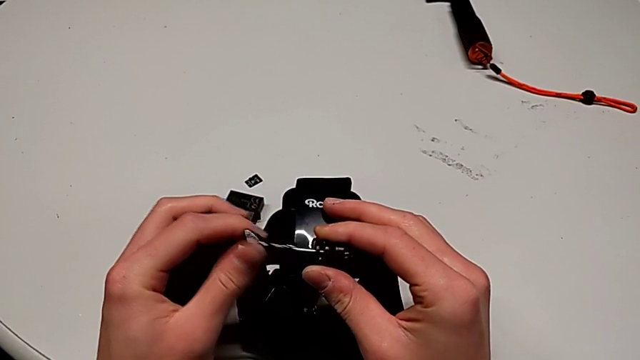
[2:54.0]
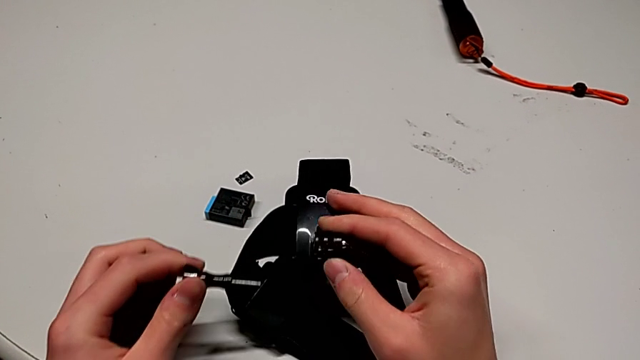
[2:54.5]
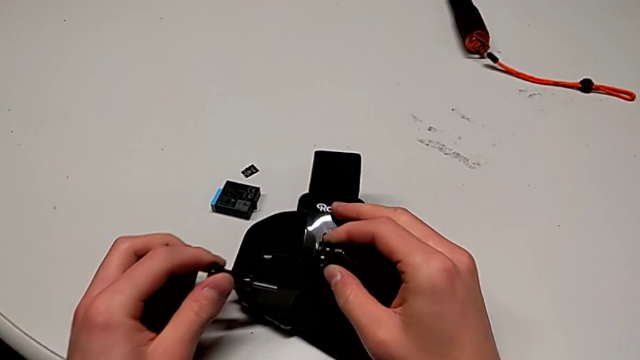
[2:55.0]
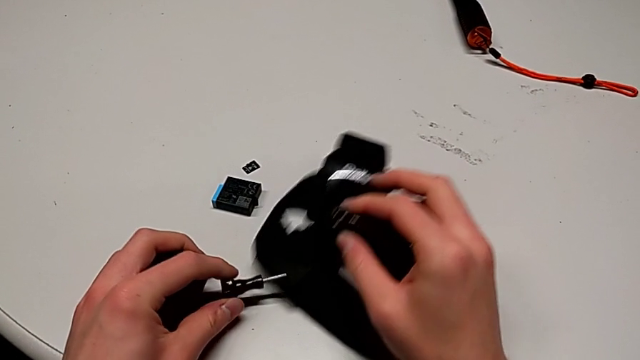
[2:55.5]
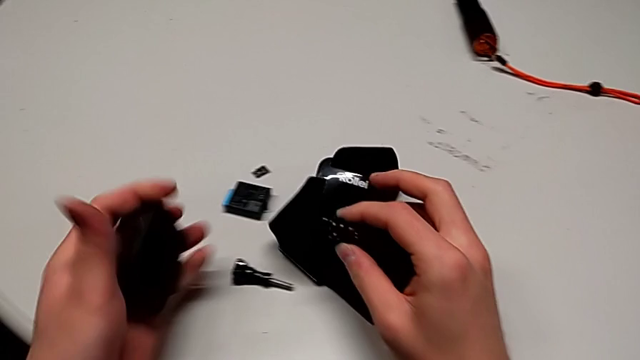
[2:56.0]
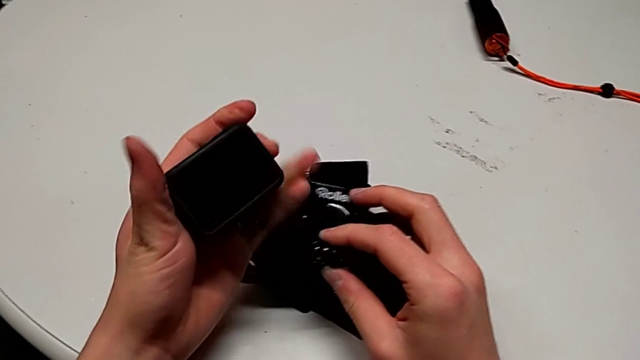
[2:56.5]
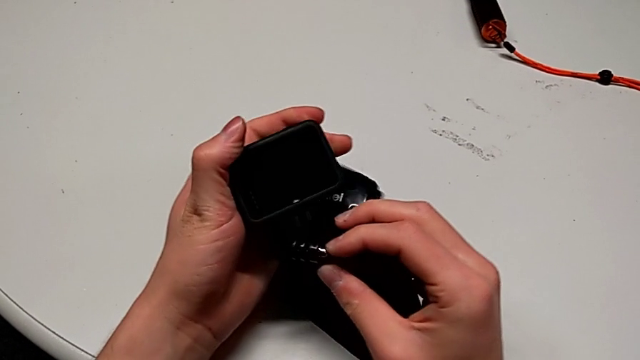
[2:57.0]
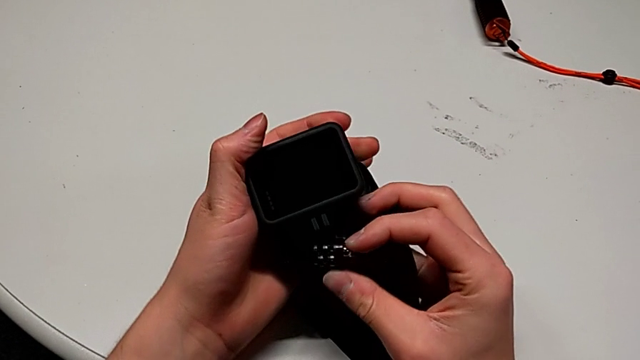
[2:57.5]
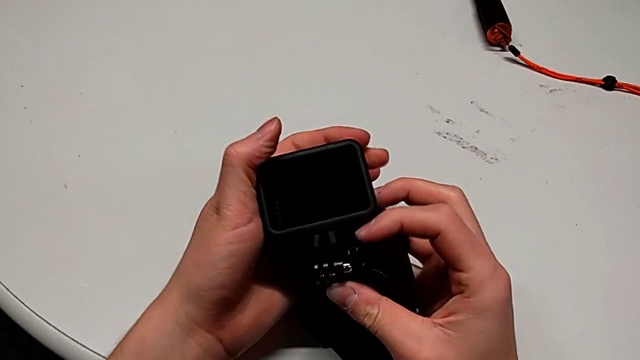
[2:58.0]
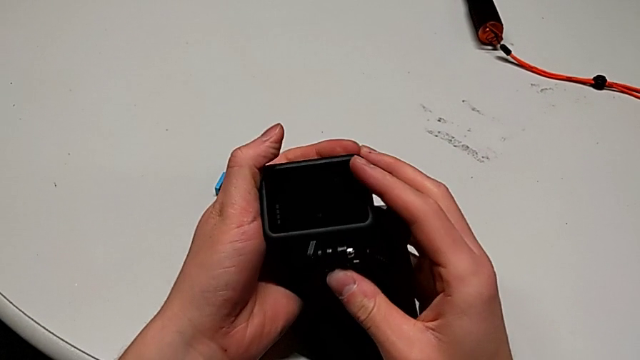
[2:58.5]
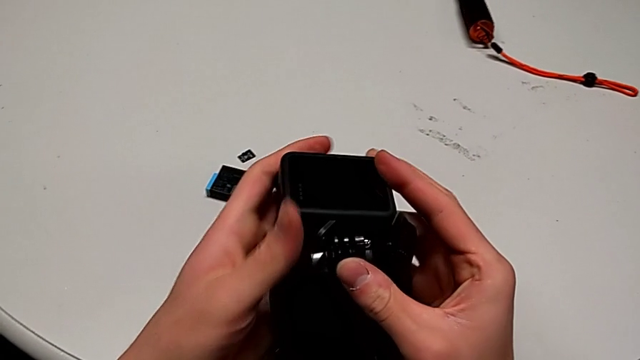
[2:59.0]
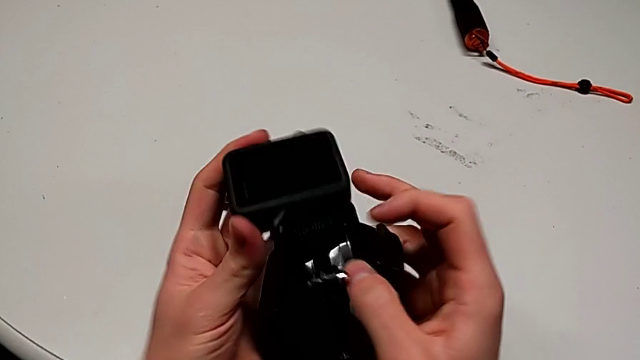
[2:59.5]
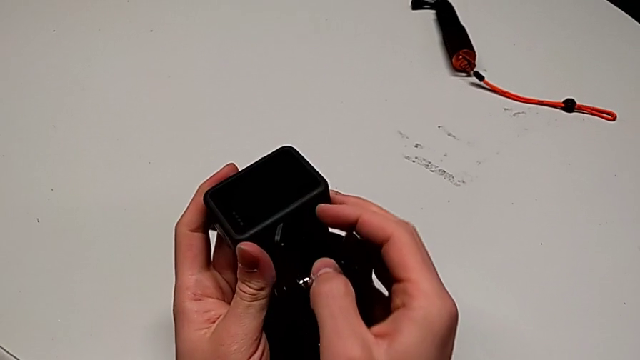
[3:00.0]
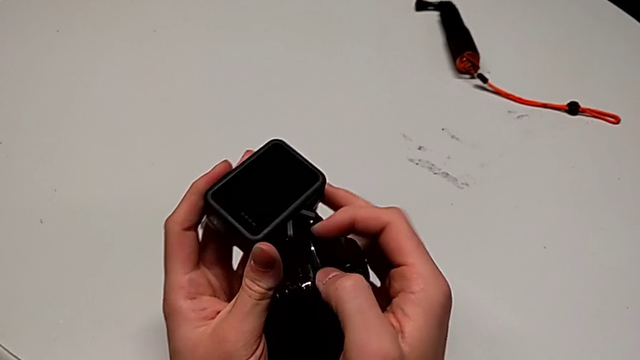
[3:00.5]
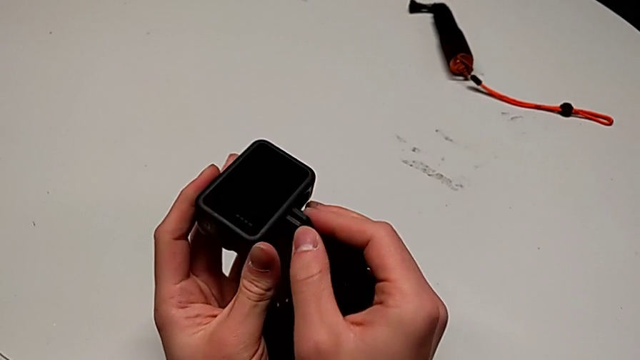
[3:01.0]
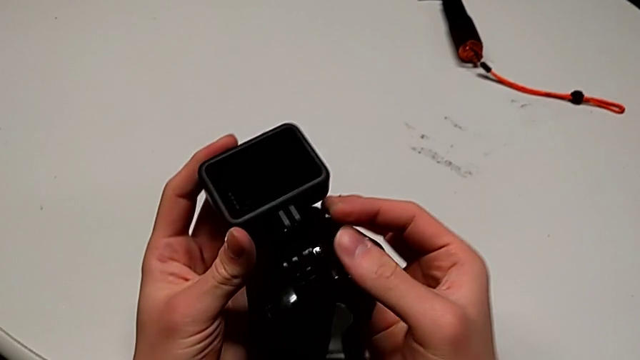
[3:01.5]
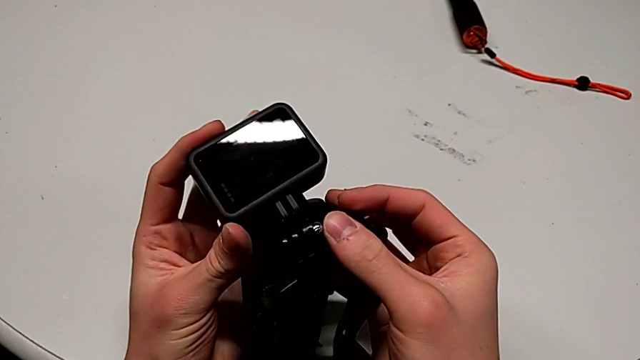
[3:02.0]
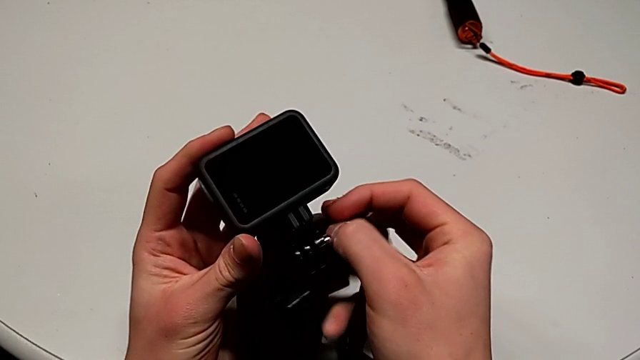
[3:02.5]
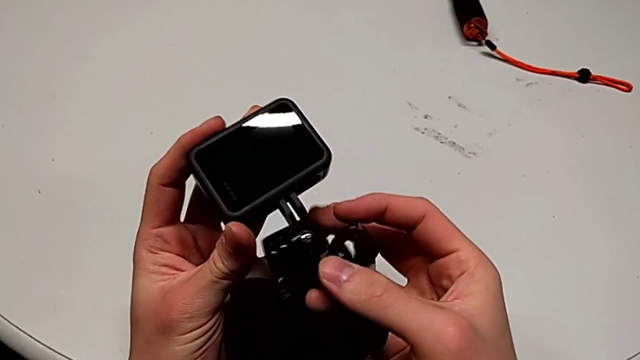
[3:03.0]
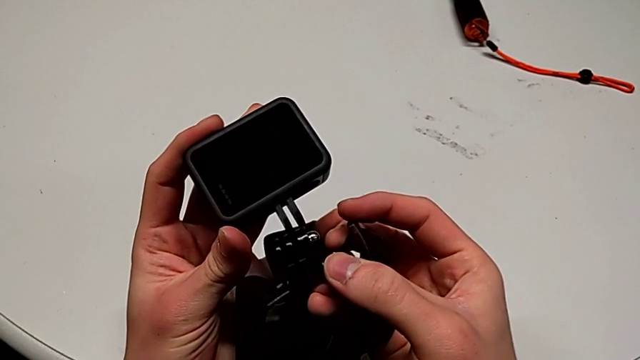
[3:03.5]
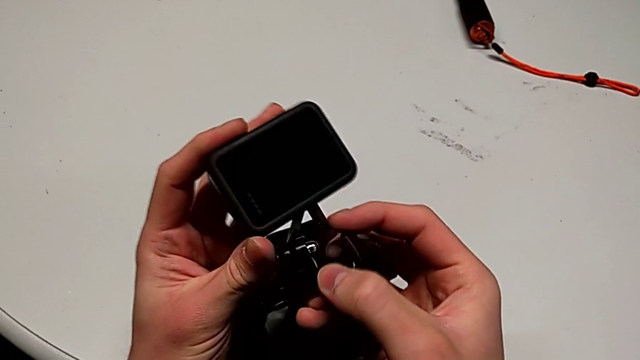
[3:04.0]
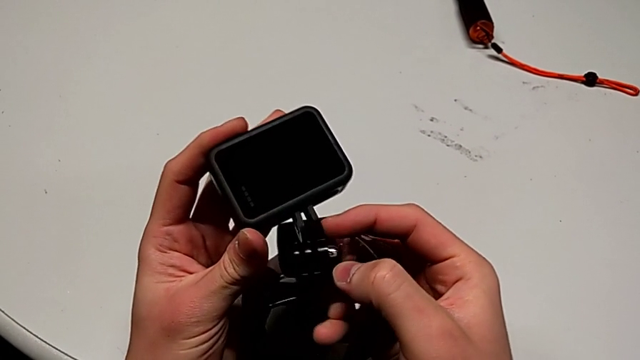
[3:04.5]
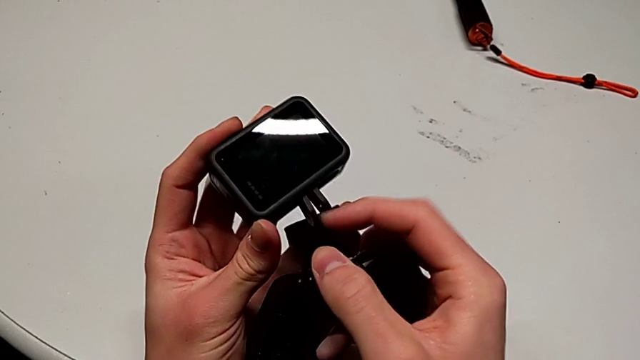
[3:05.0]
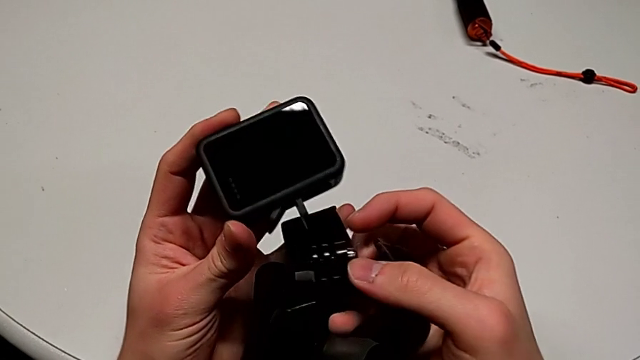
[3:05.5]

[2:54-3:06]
The camera wearer is assembling the strap into the GoPro. They drop the screw, wrongly insert the strap and pull the mounting peg.

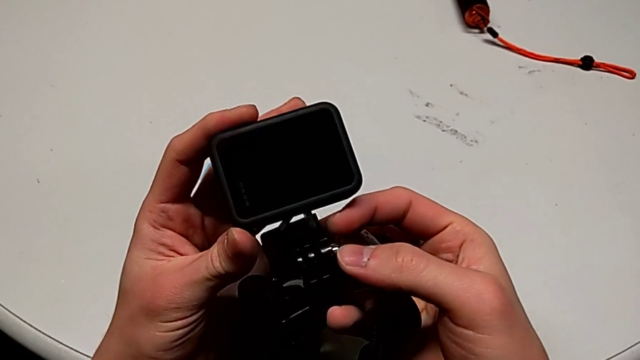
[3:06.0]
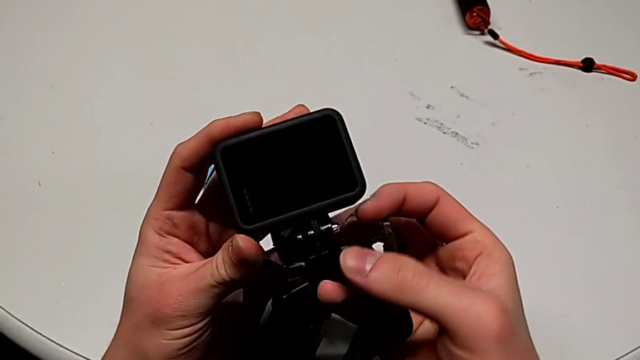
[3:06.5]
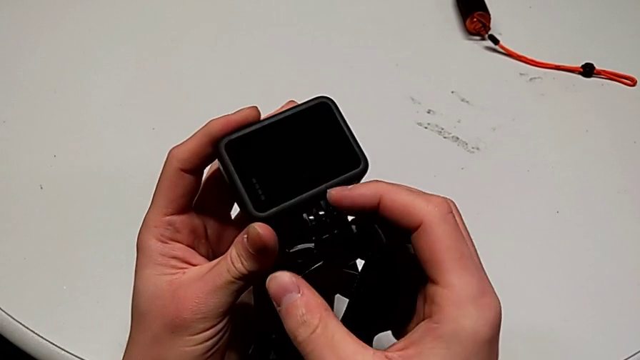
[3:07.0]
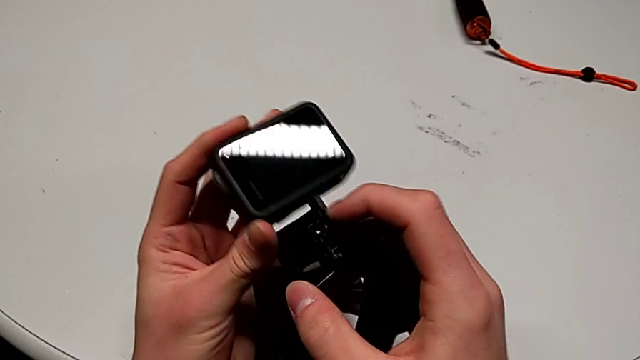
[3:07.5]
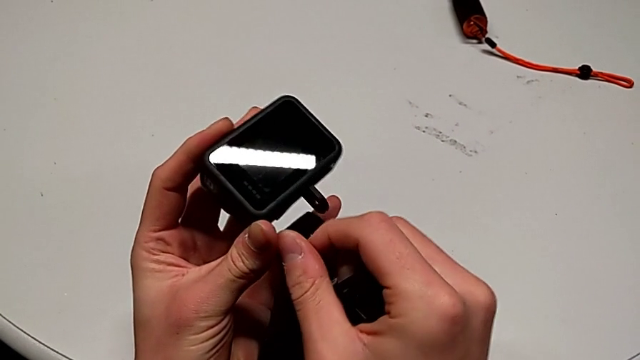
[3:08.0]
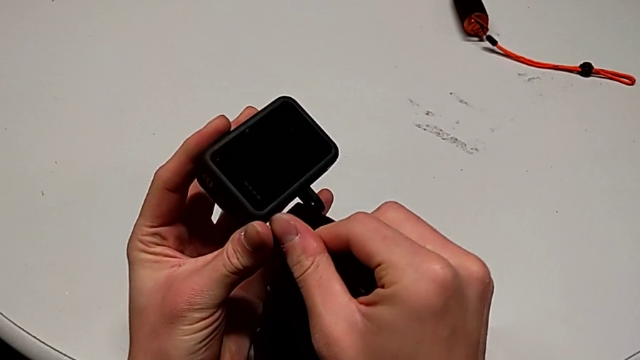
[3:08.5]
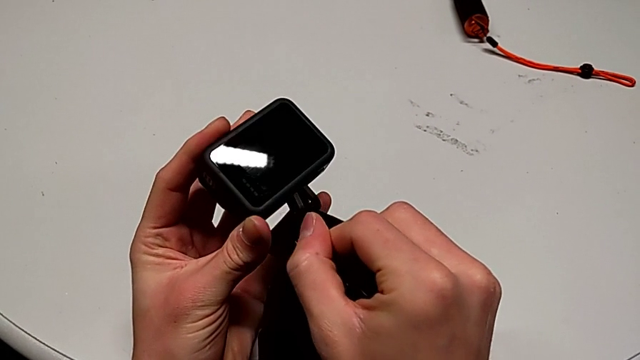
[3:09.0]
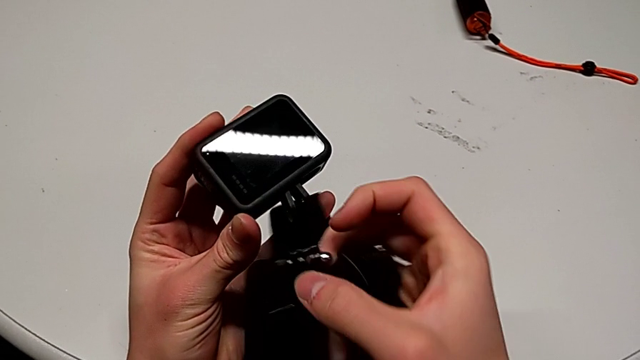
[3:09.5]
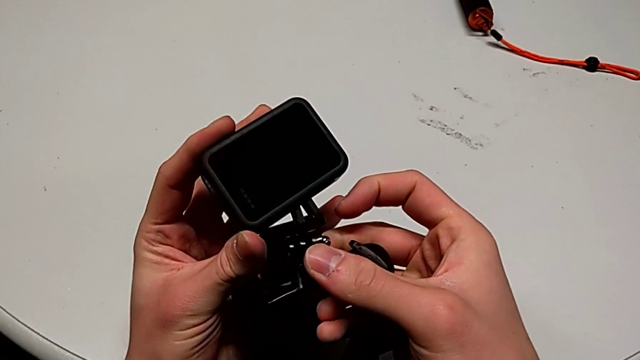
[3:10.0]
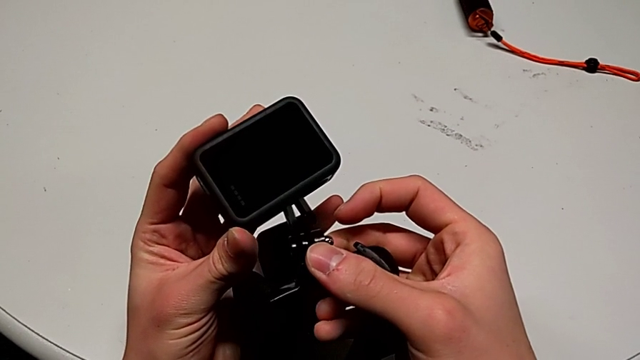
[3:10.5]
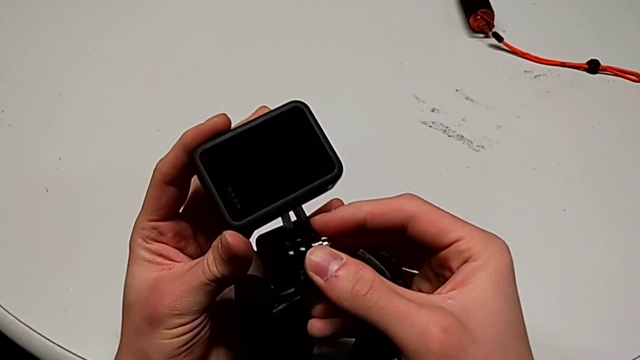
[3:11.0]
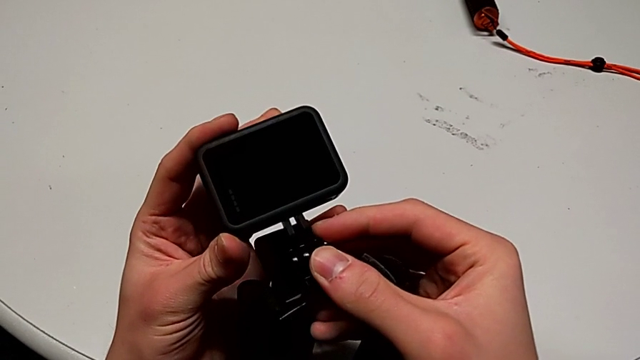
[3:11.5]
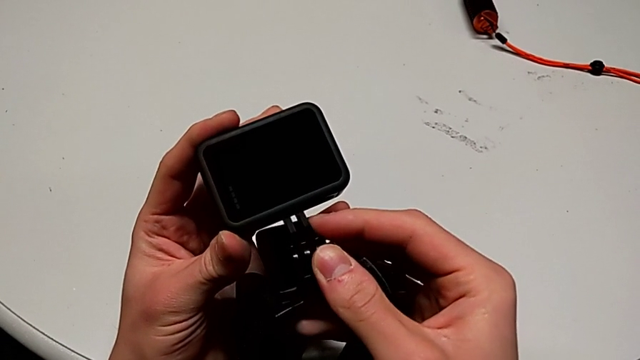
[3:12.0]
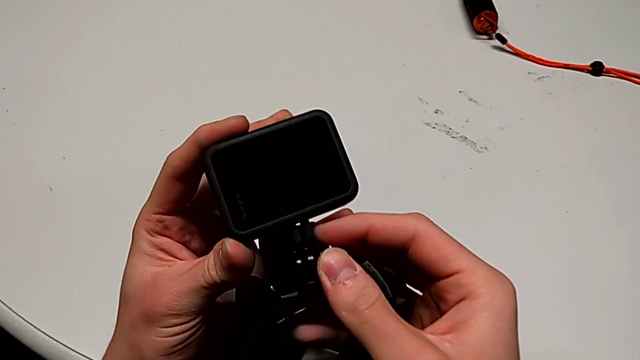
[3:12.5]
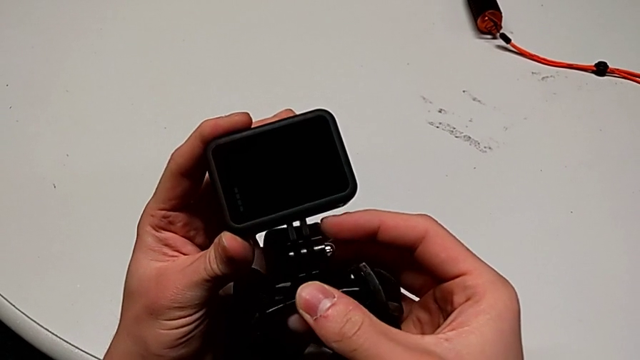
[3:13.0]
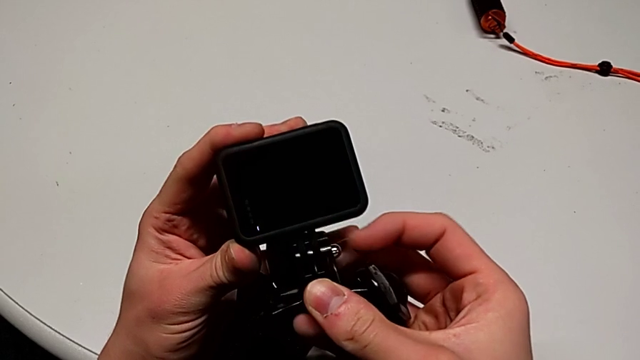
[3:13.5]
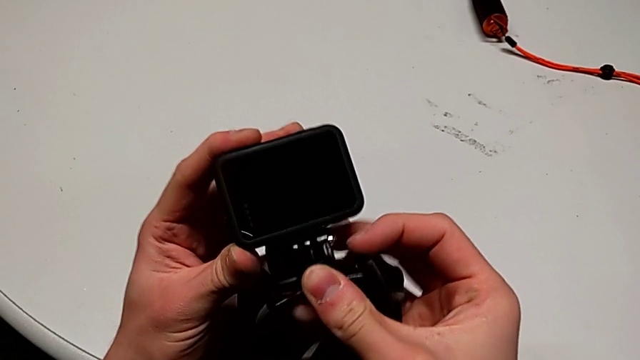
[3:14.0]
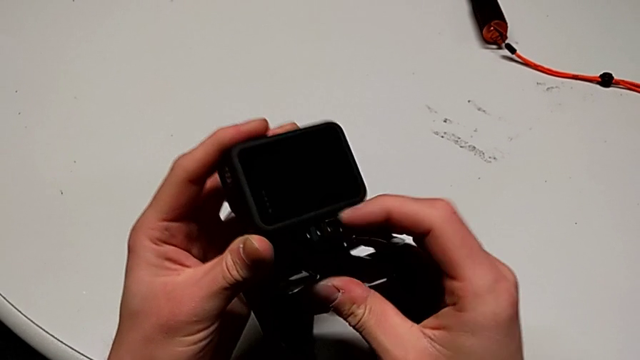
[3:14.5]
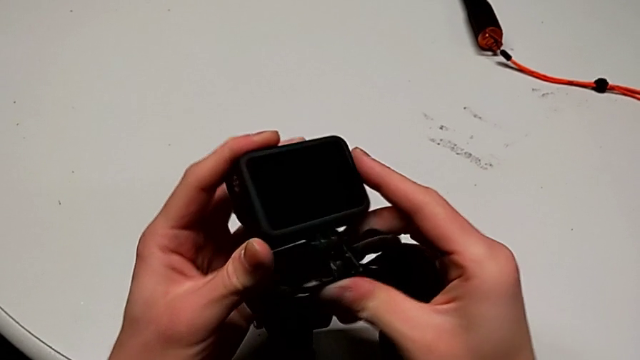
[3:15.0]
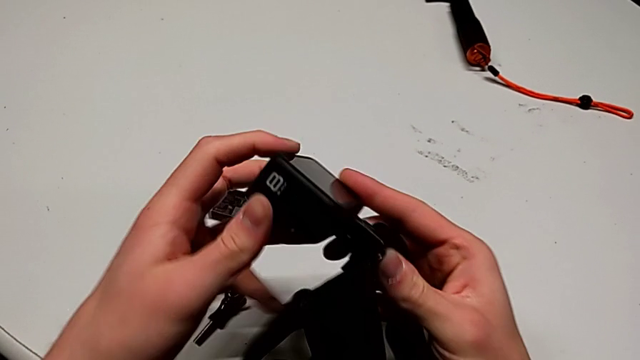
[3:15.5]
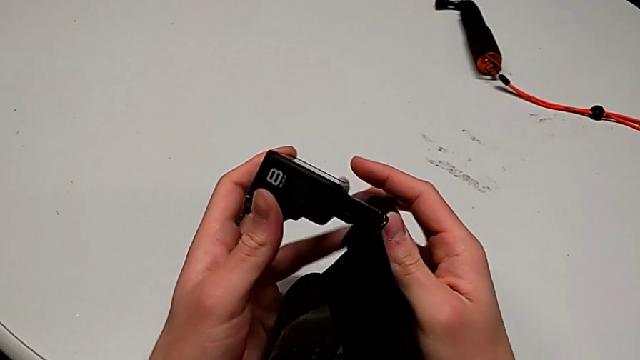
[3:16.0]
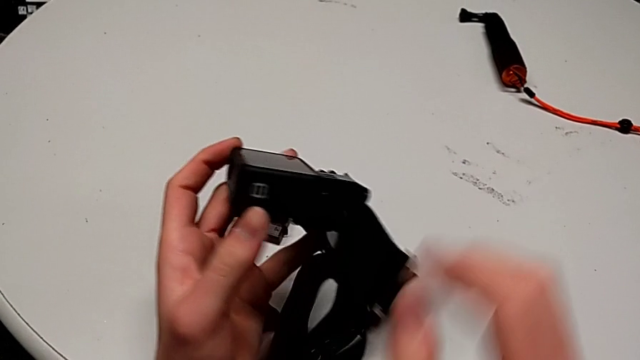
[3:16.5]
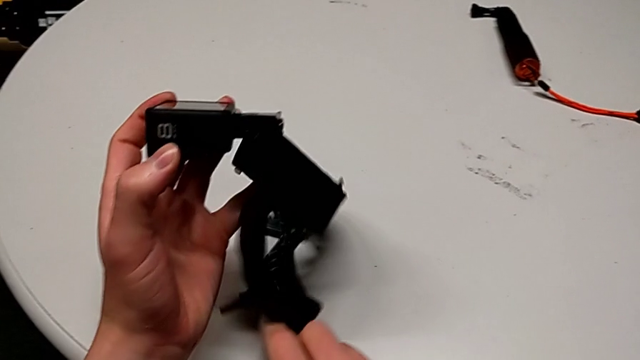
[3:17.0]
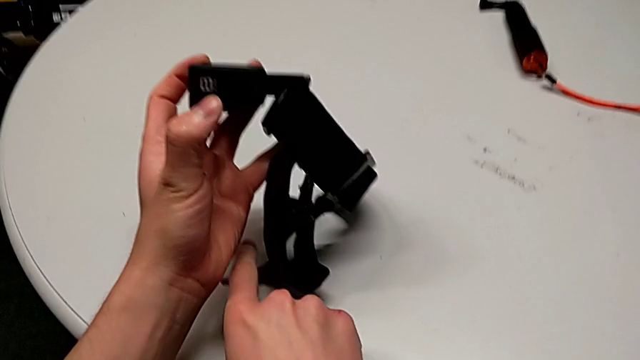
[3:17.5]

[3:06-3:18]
The camera wearer is assembling the strap into the GoPro. They wrongly align the mounting peg, align the GoPro, insert it, rotate it and grab the screw.
